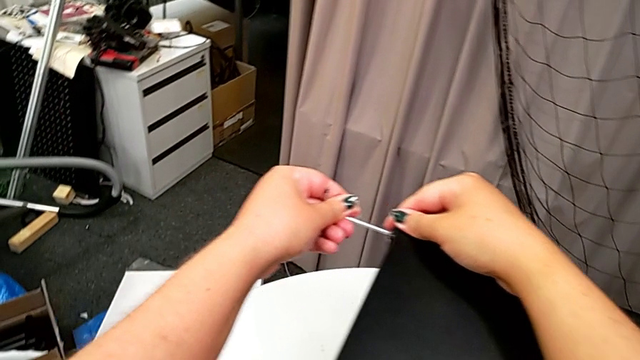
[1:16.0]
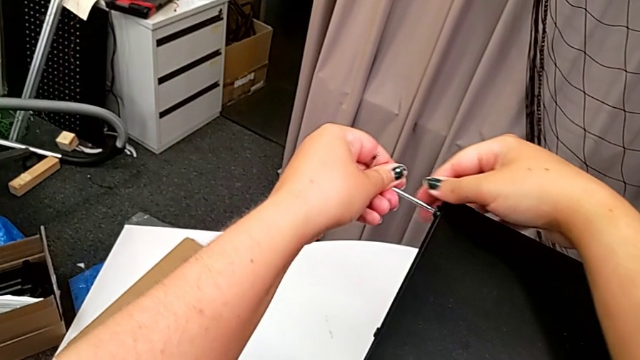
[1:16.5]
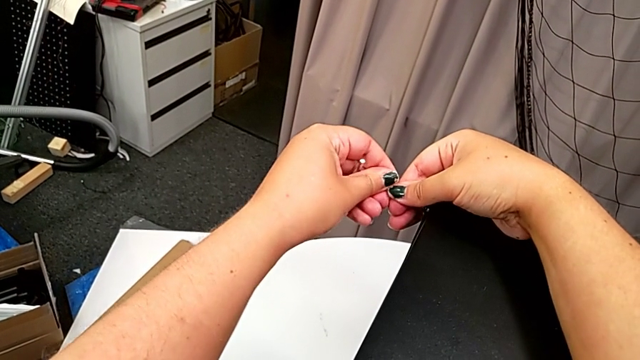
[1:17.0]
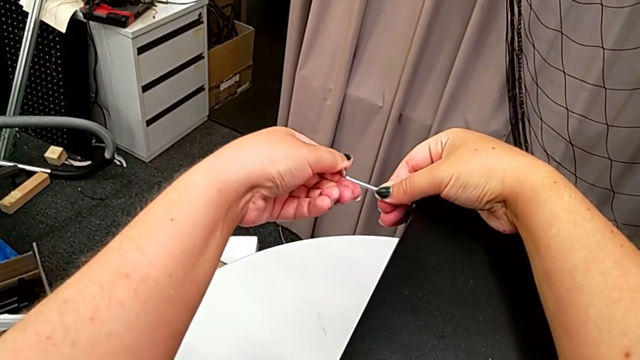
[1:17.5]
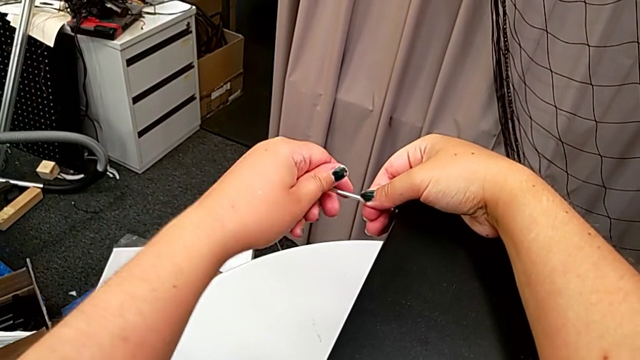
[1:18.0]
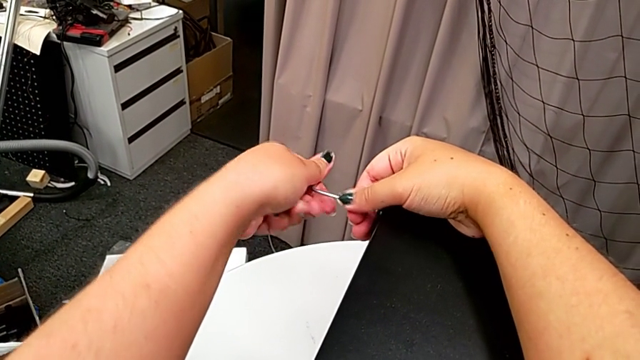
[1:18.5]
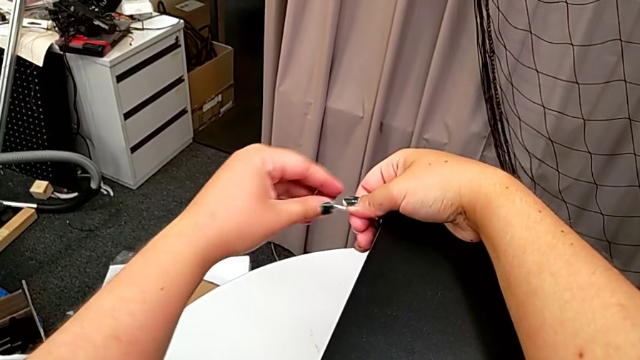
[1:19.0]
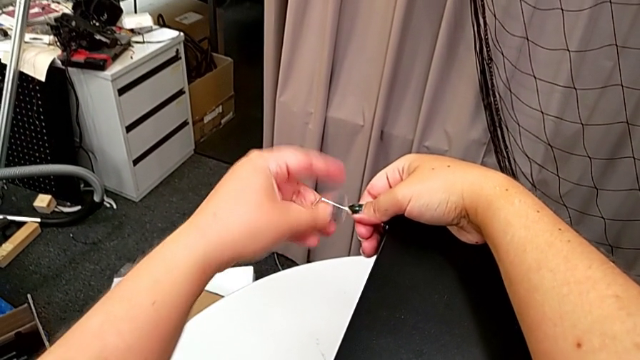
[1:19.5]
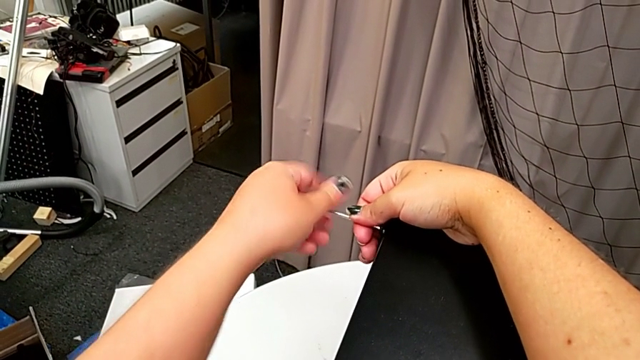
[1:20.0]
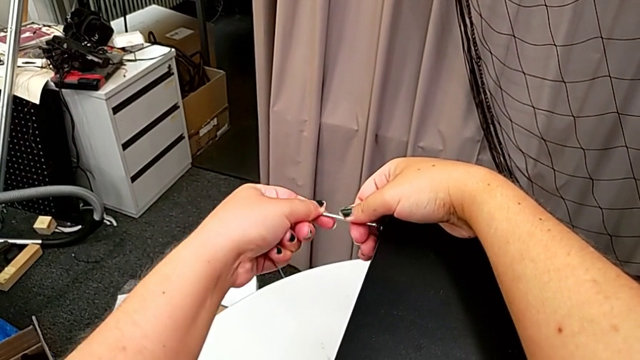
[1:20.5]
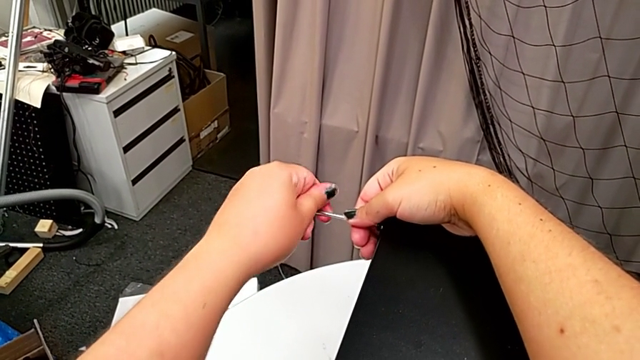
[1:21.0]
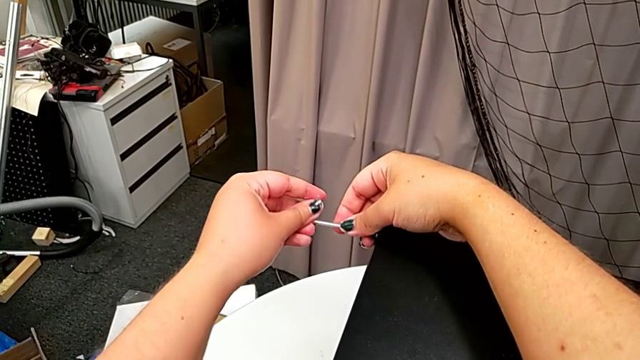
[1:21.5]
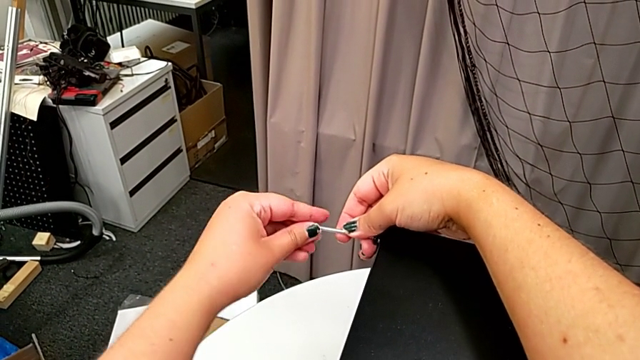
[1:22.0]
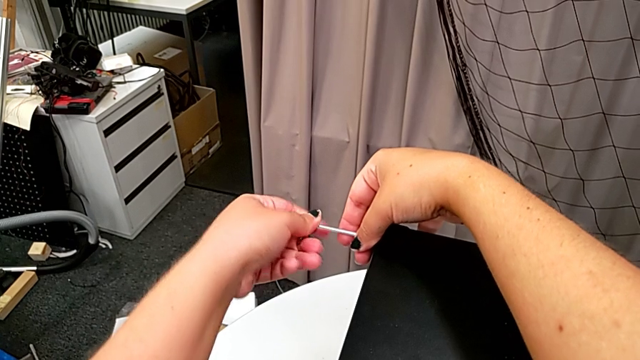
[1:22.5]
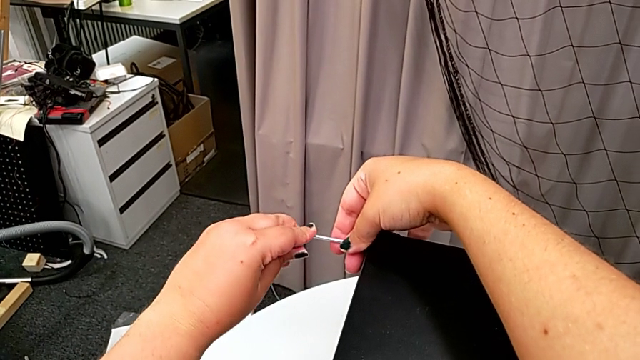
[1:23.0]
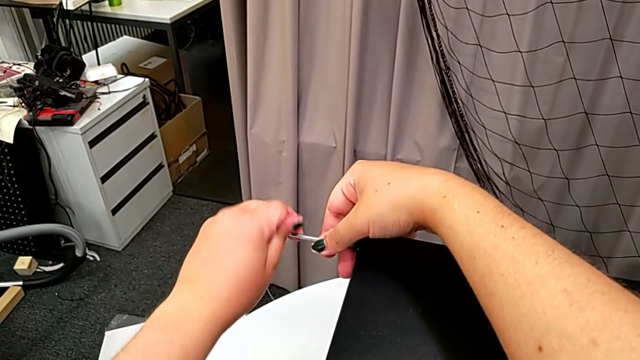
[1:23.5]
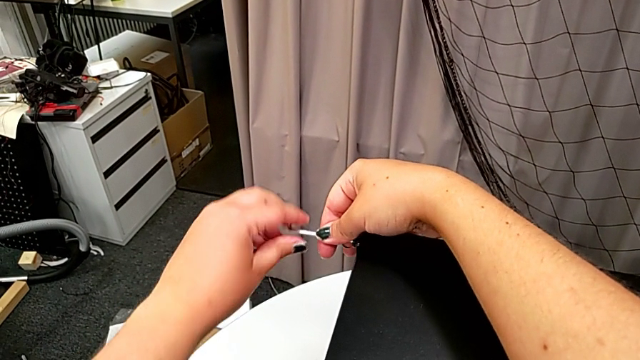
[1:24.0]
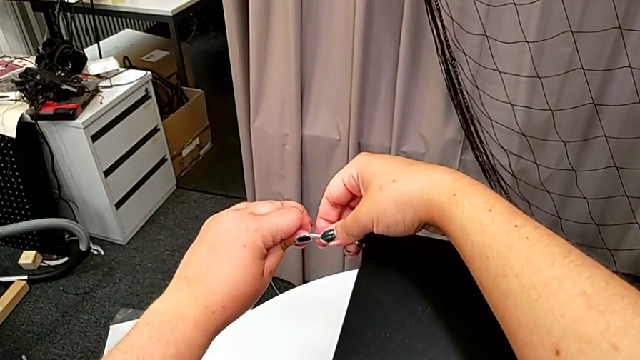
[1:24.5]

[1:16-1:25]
The camera wearer is disassembling the top shelf. They unscrew the hex socket head.

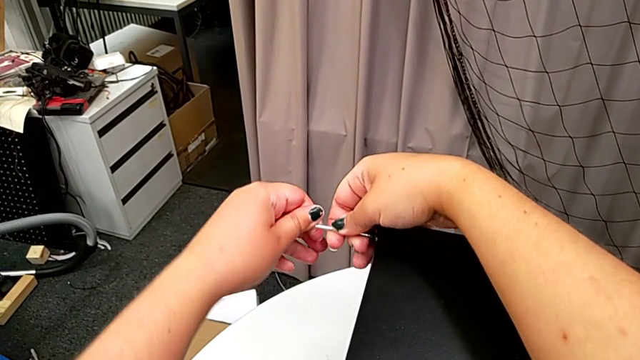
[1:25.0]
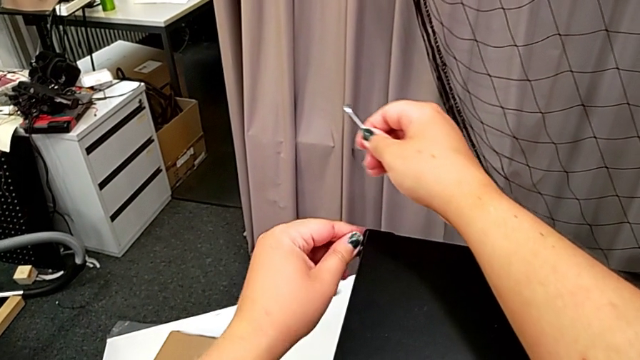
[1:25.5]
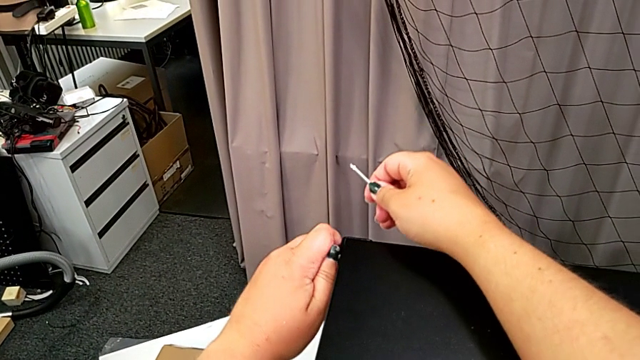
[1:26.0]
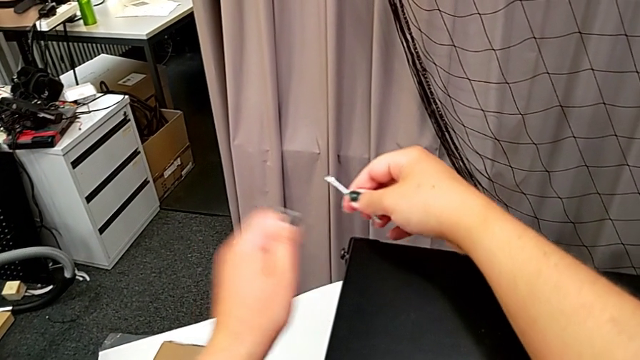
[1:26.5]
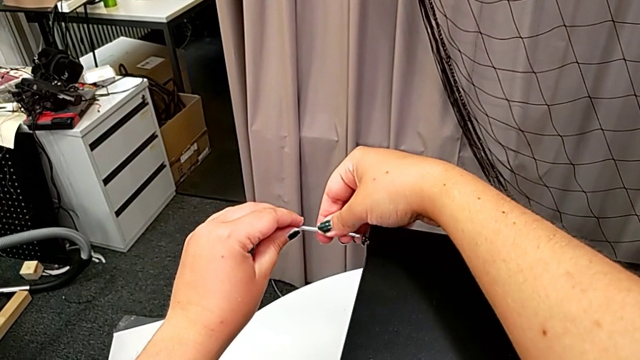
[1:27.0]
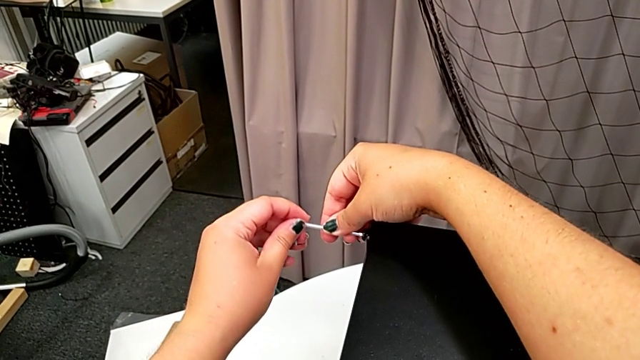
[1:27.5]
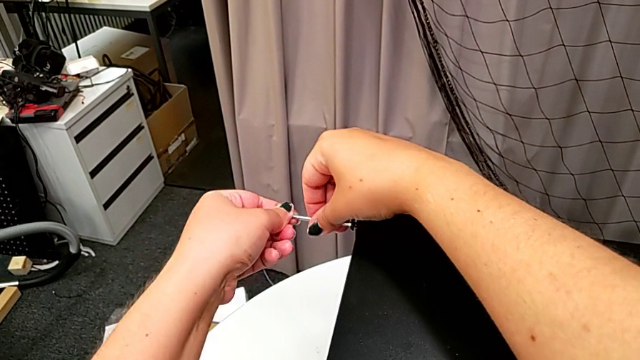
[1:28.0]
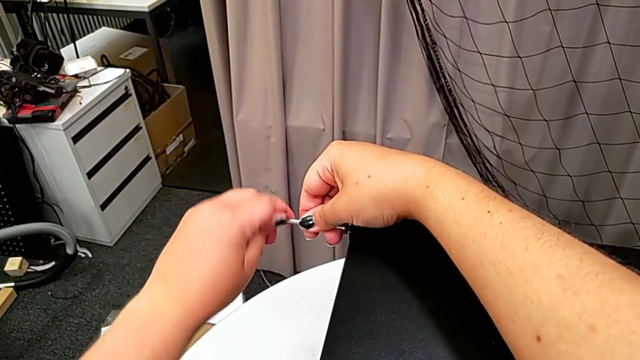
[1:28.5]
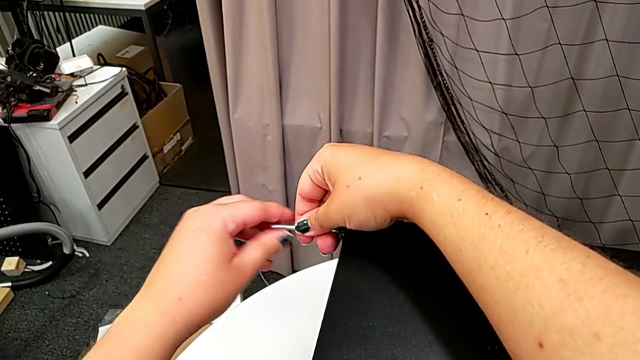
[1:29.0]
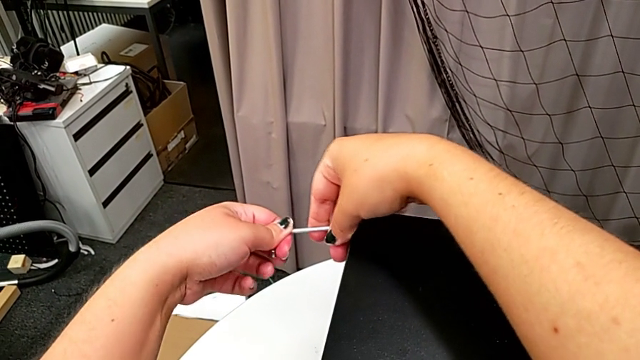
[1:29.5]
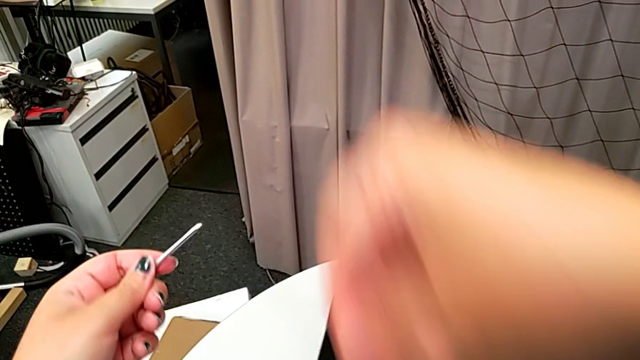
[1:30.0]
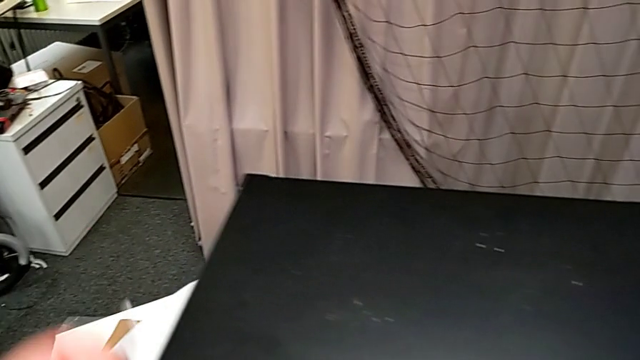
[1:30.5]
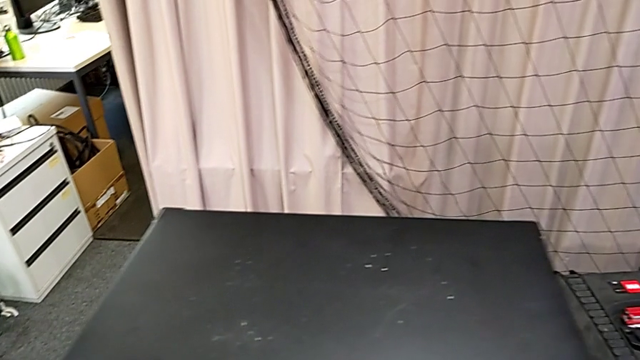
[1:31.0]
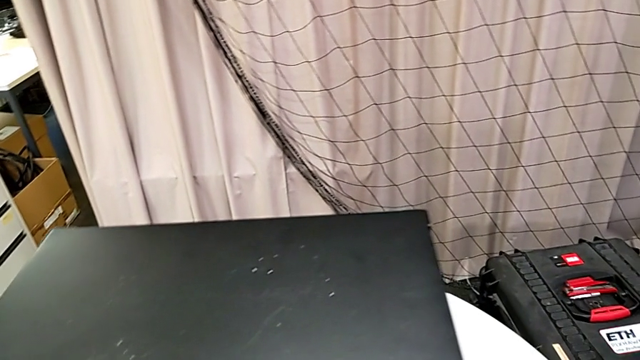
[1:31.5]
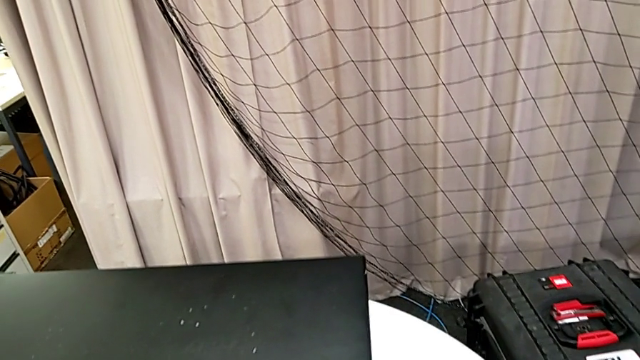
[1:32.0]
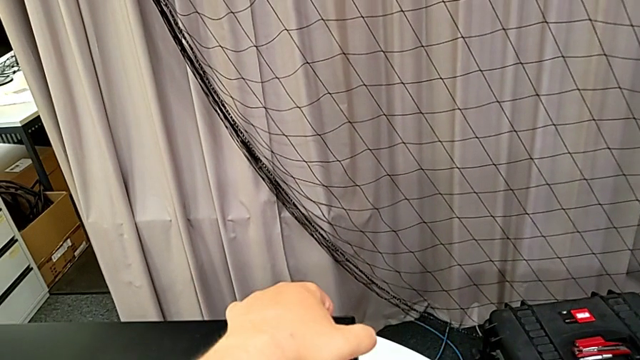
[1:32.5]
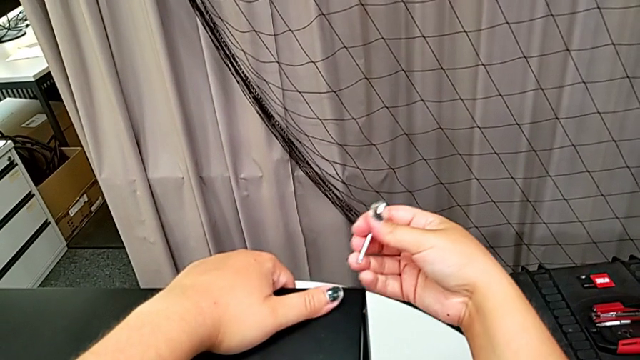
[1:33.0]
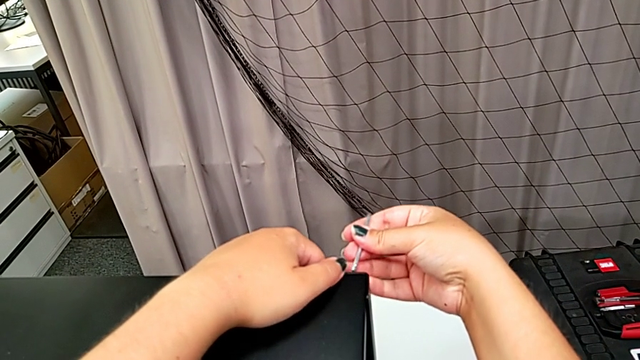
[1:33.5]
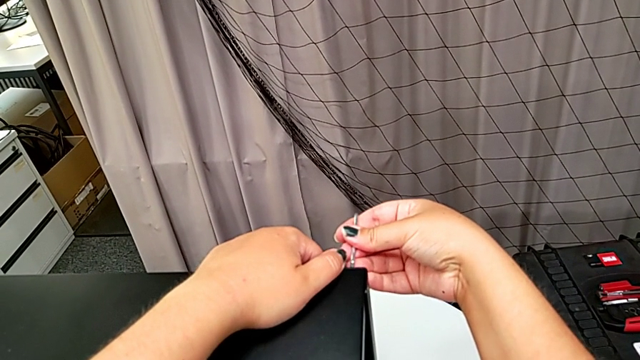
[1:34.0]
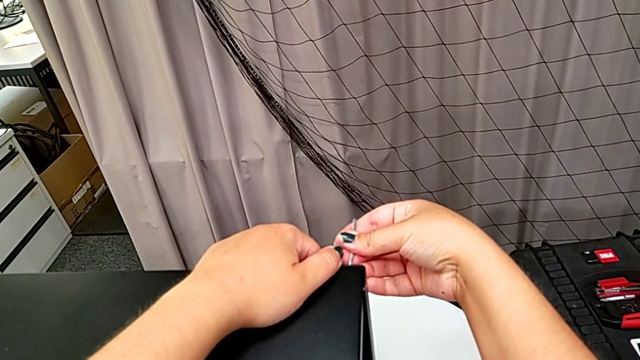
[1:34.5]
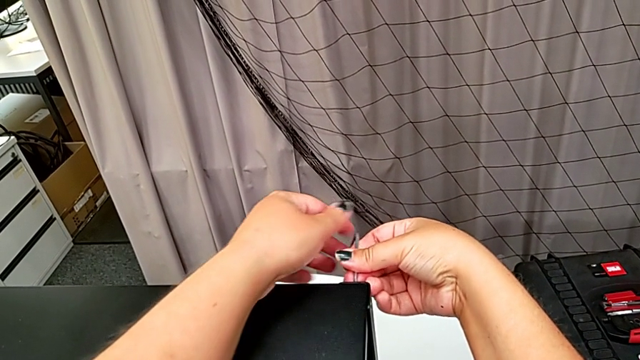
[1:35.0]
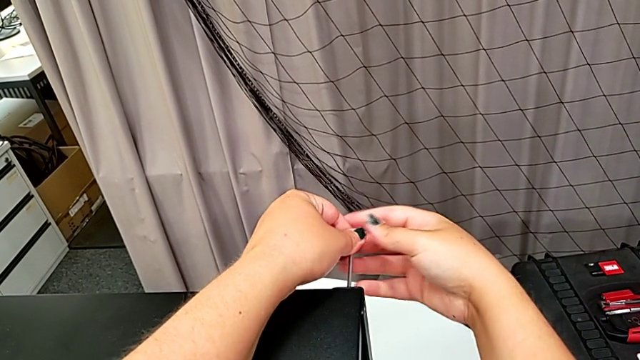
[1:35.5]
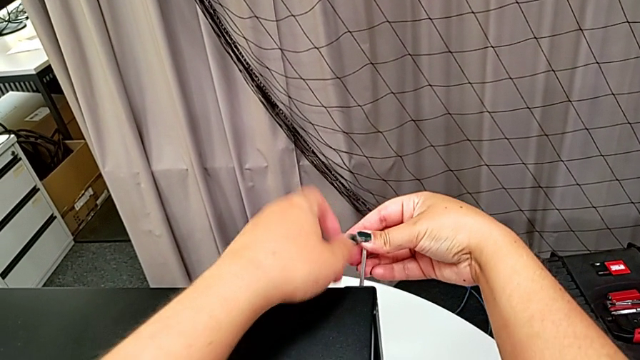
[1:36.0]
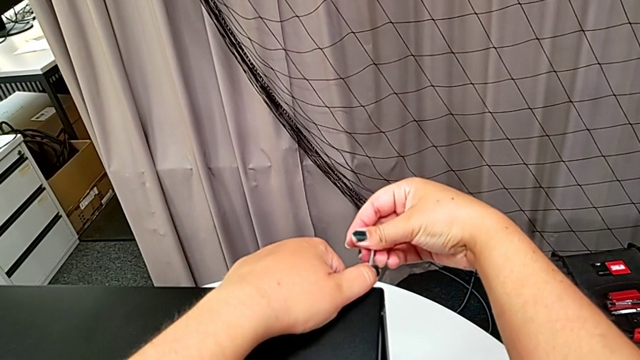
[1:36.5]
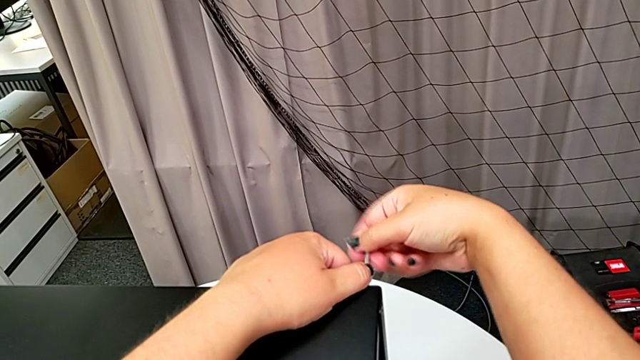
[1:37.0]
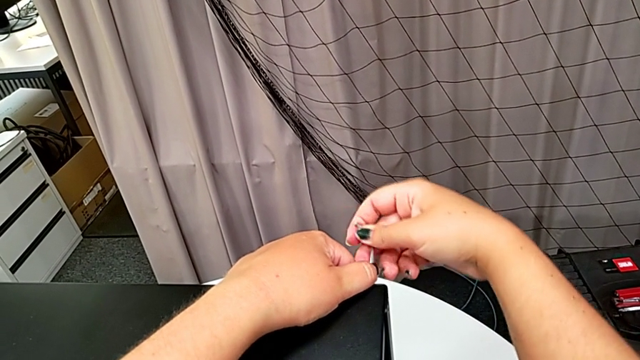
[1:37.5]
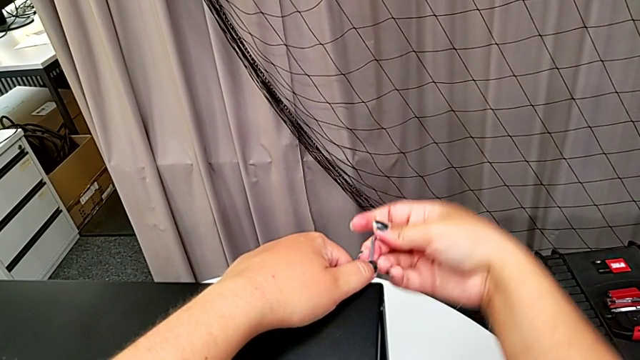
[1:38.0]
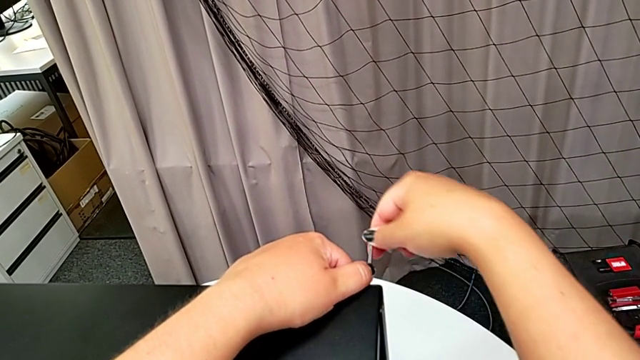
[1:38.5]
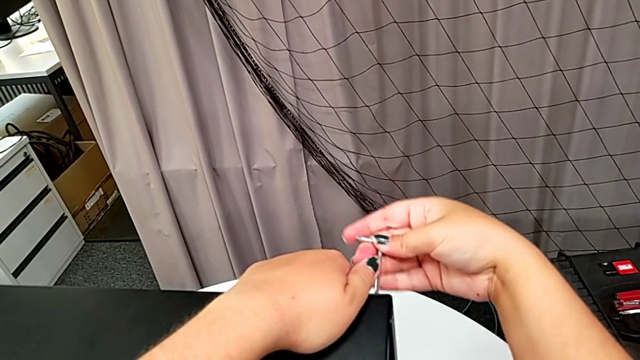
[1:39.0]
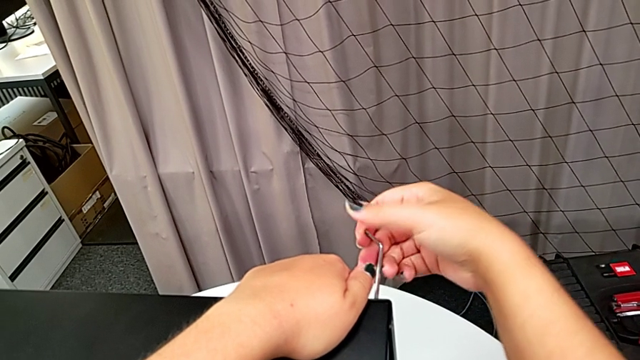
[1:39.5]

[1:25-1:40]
The camera wearer is disassembling the top shelf. They withdraw the Allen wrench, unscrew the hex socket head, insert the Allen wrench and unscrew the hex socket head. They withdraw the Allen wrench with the left hand and disassemble the hex socket head with the right hand. They place it, approach the hex socket head, insert the Allen wrench and begin to unscrew the hex socket head.
